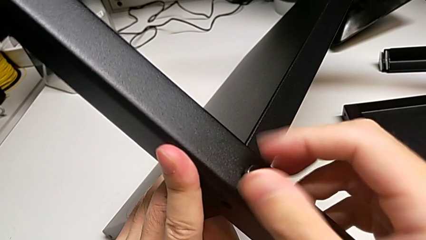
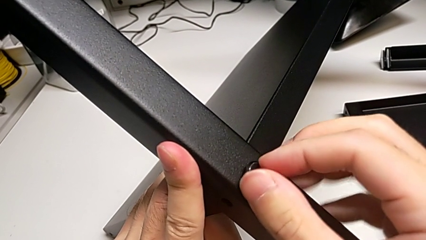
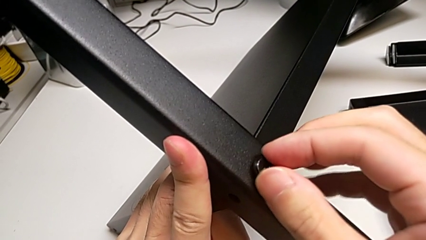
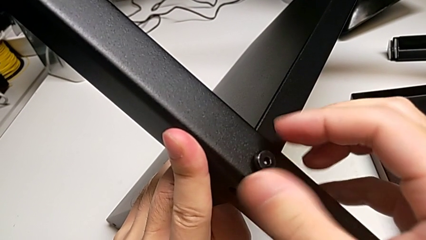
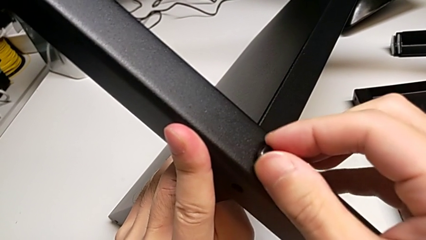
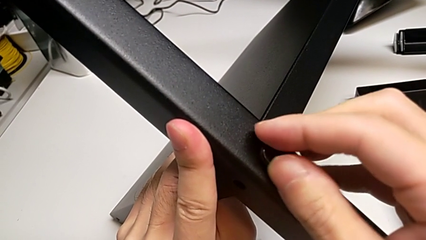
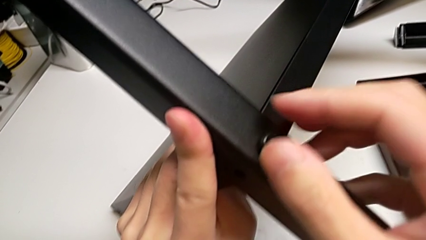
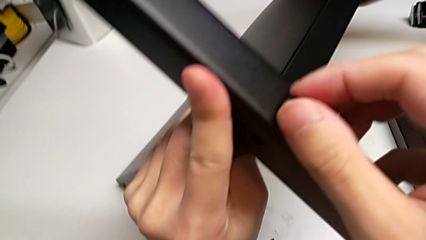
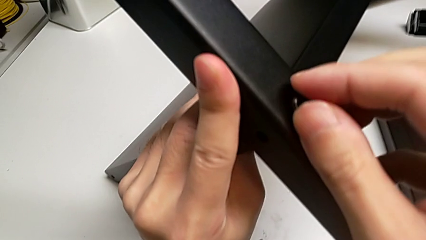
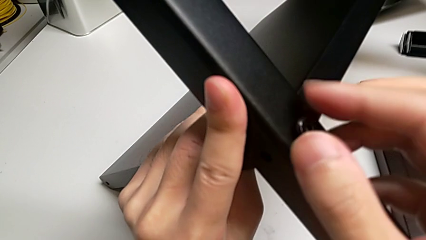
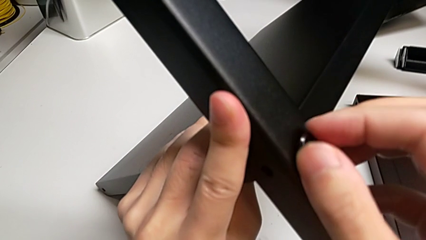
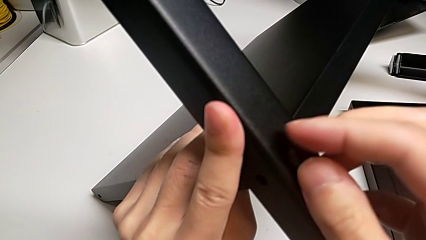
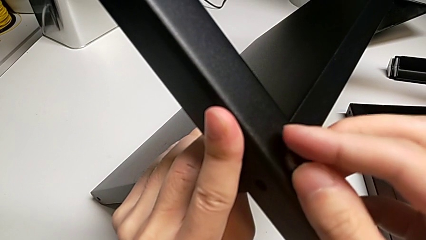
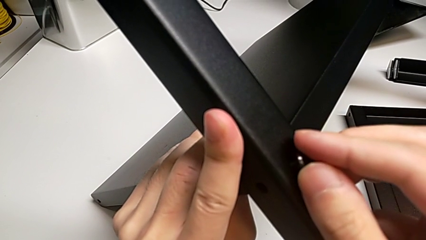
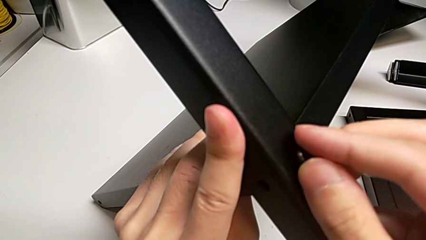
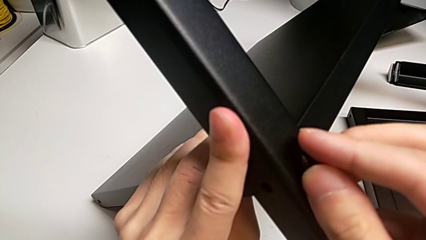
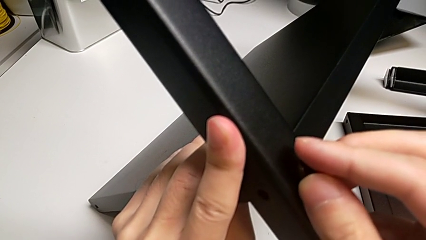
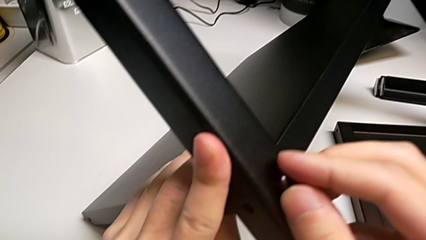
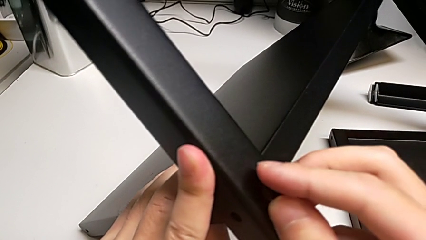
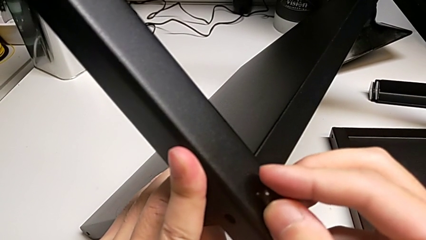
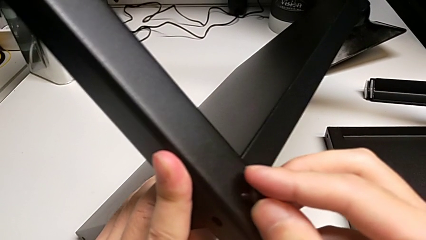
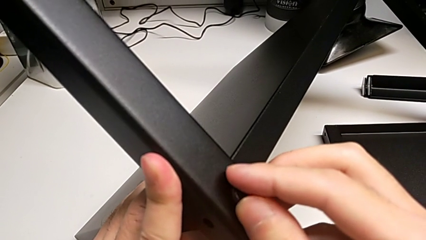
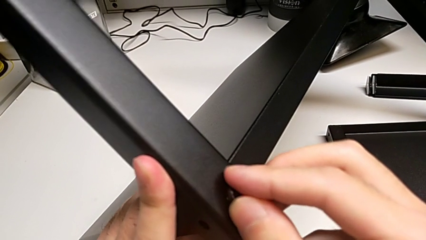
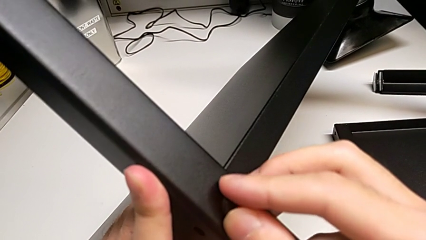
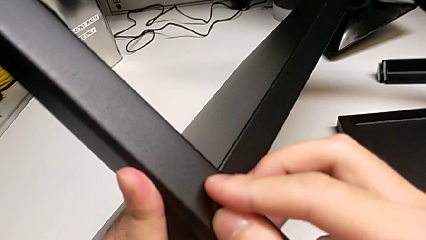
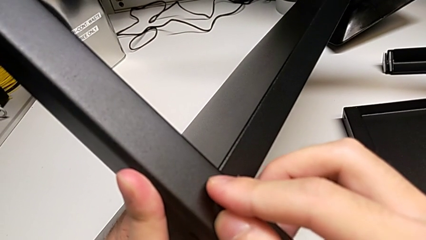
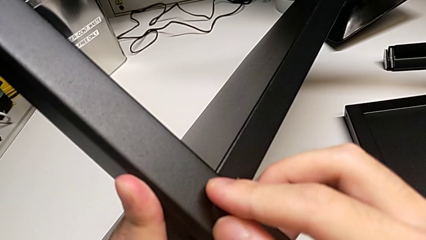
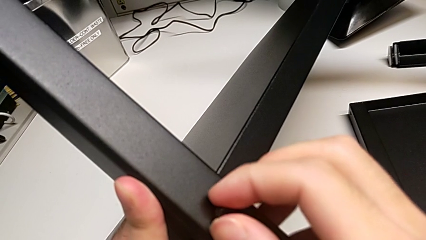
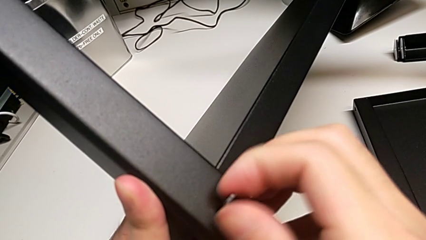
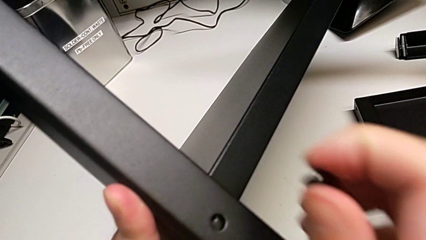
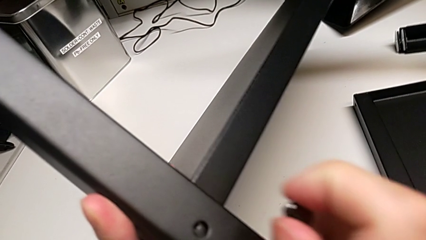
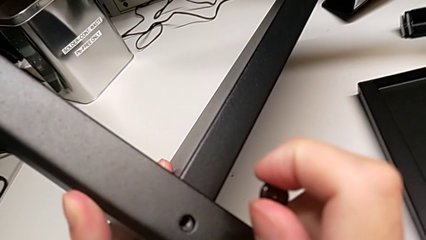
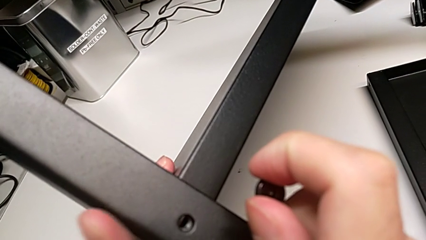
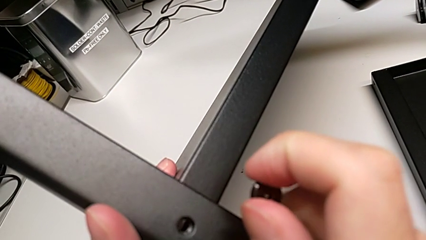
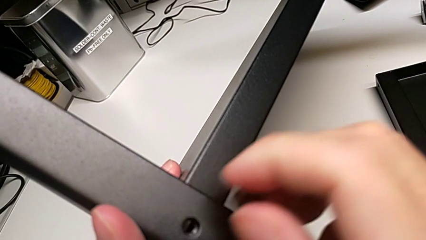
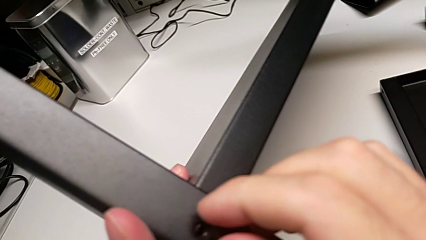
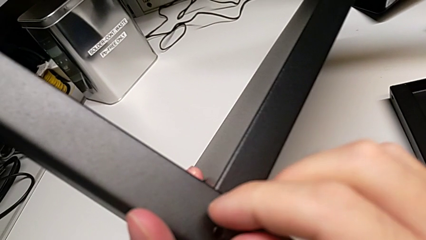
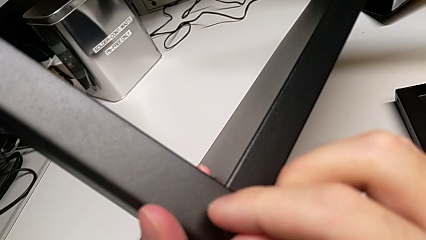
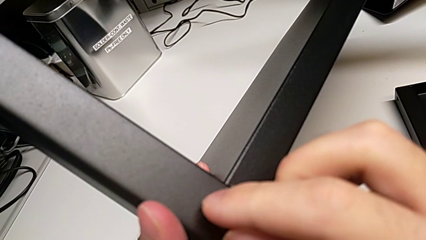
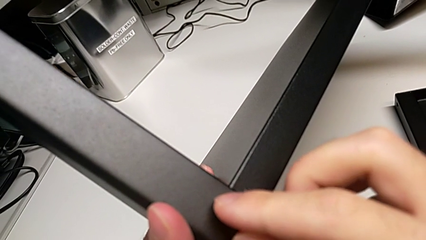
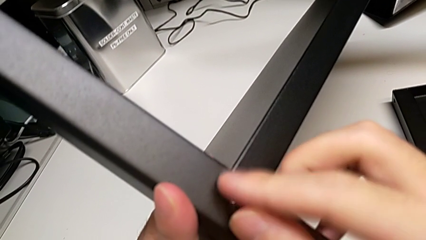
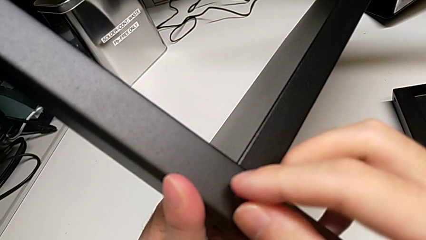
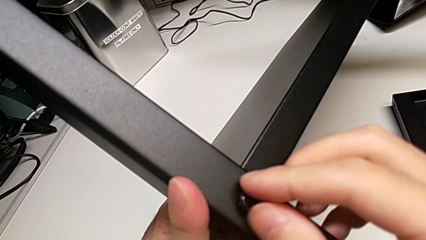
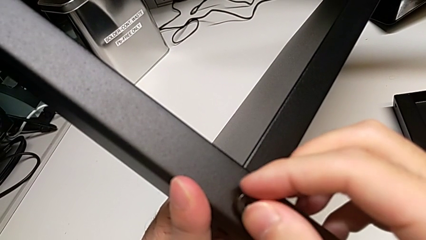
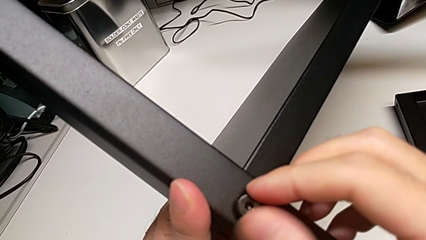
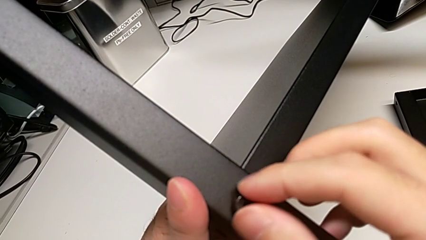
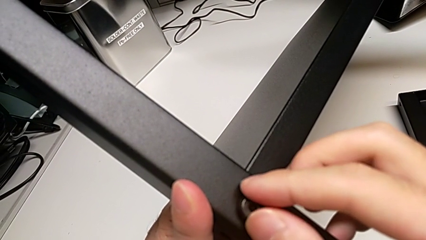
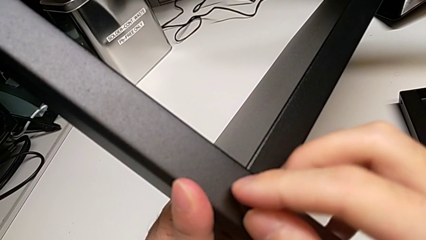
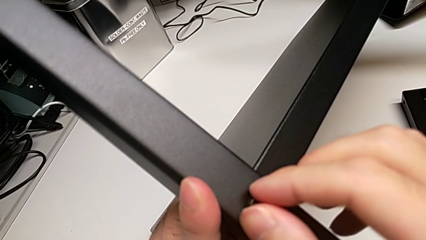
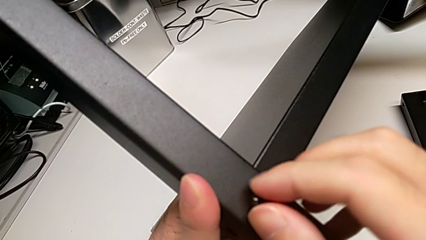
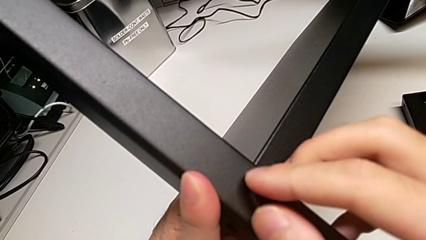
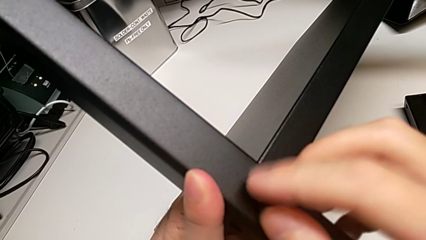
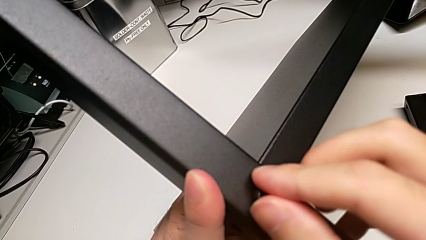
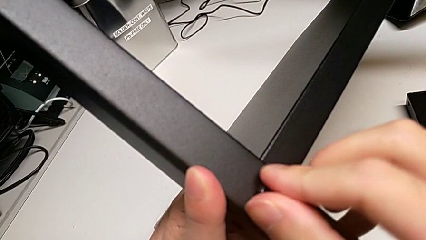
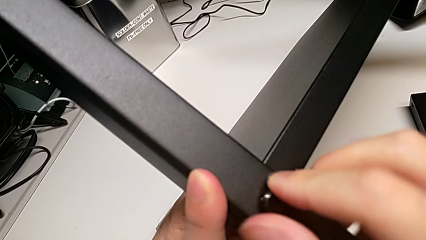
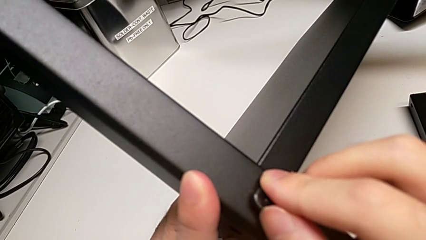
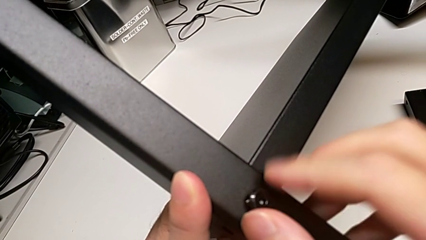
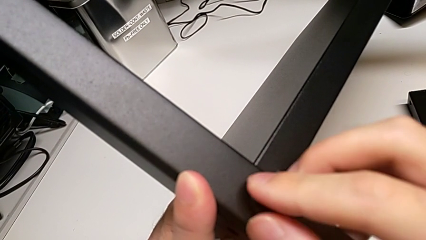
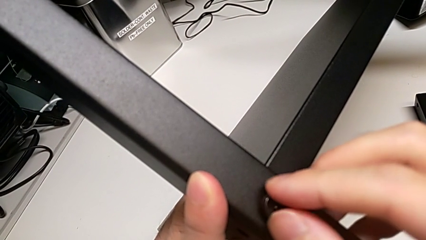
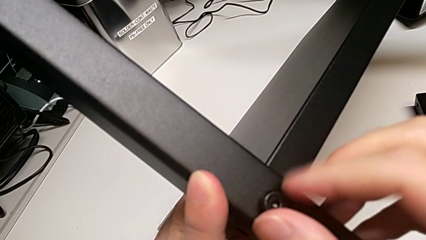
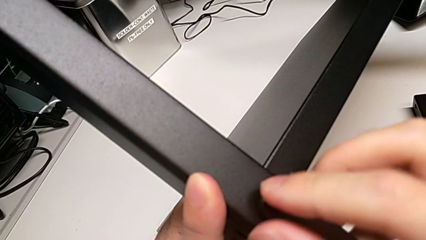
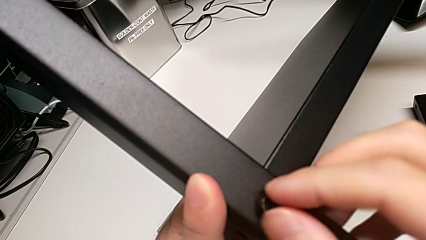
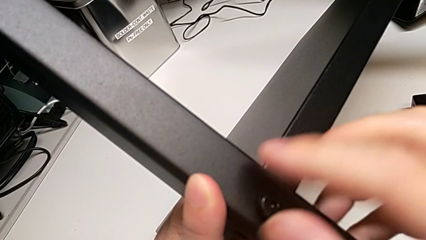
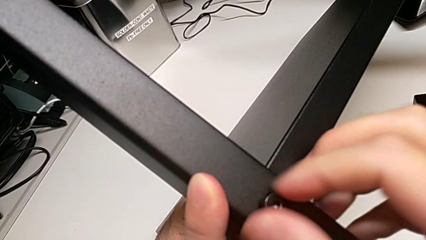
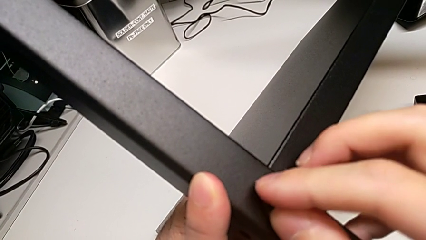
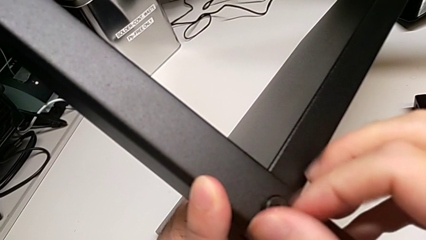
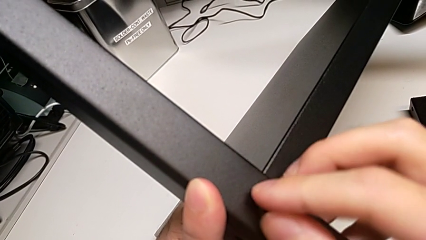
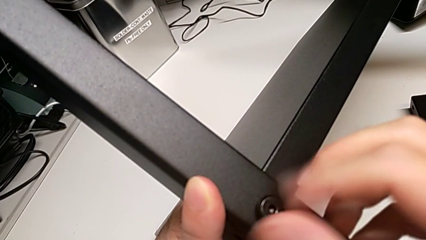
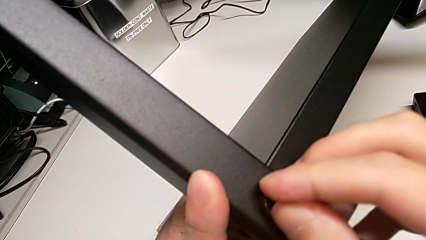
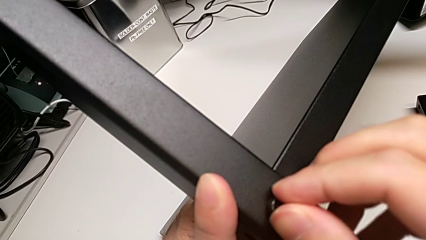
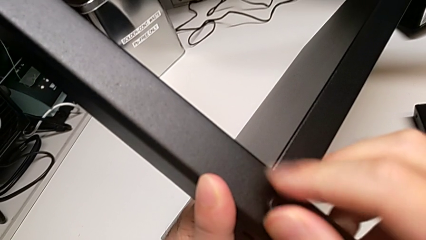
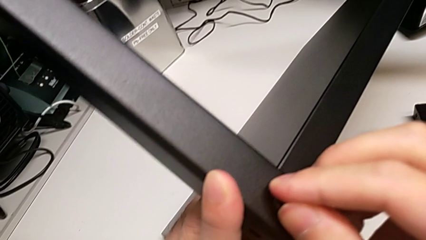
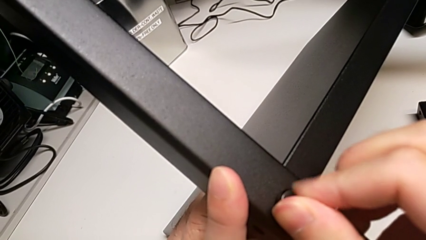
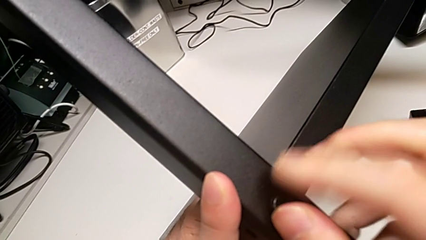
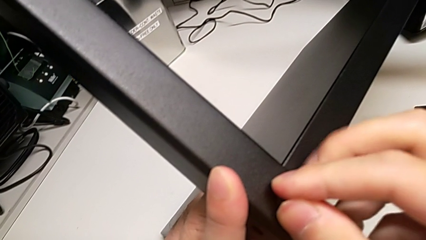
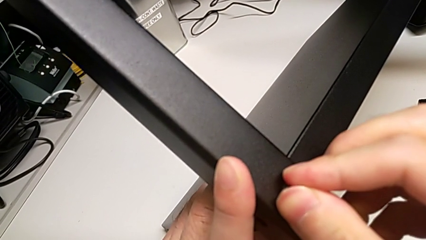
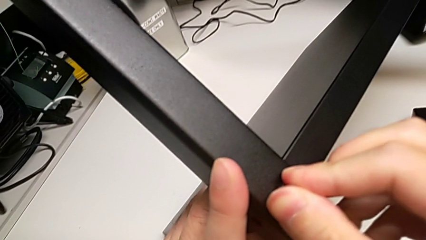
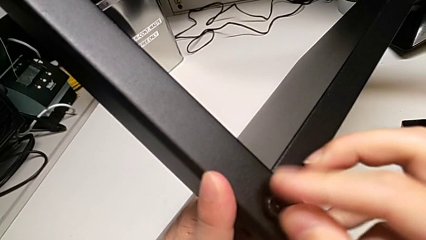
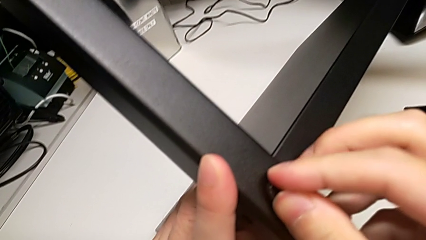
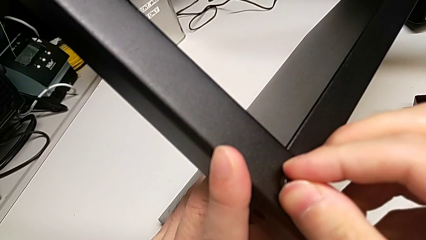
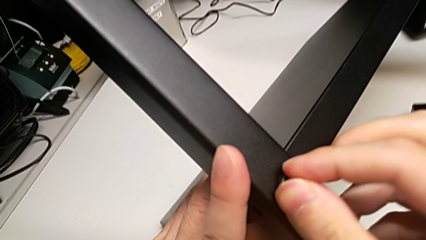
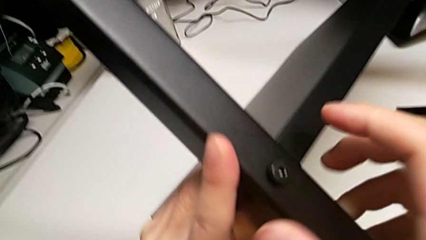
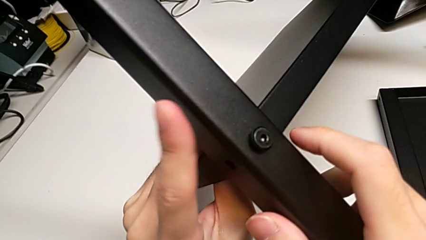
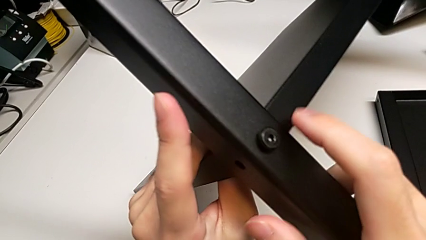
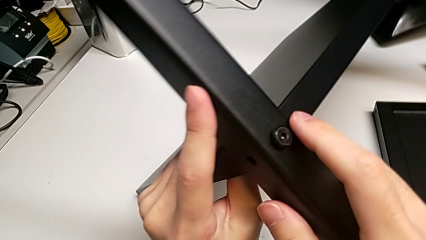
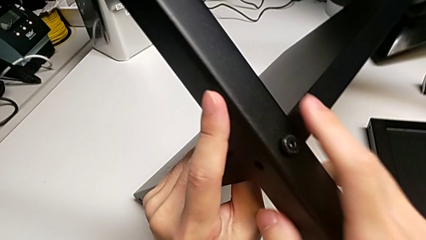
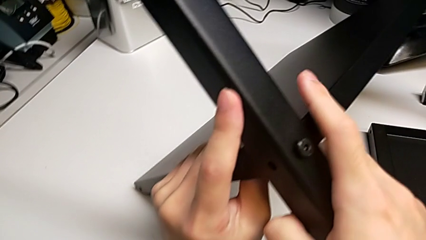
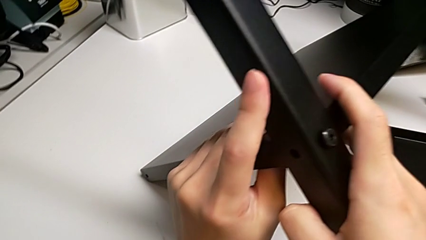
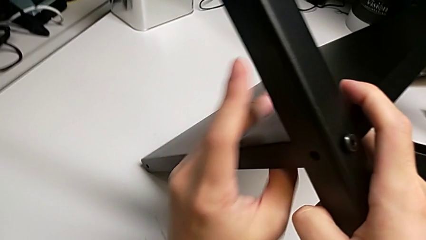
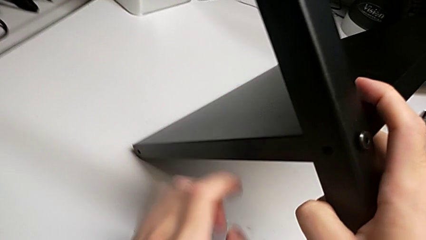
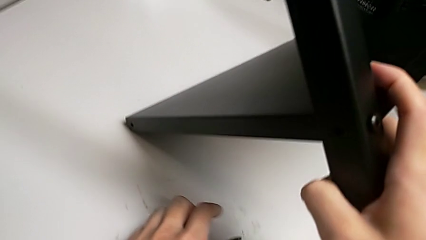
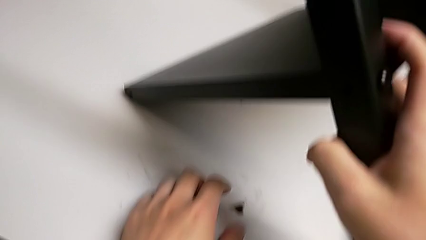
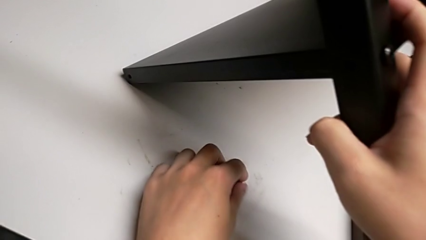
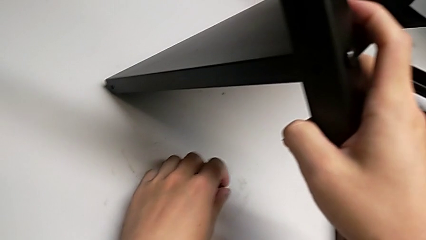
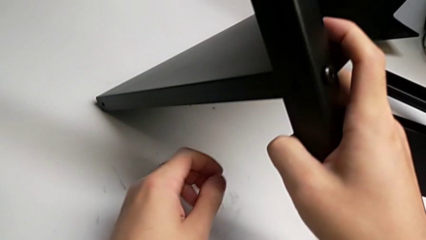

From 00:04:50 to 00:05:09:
The camera wearer is screwing the second leg into place. They wrongly screw the hex socket head, the screw not correctly inserted, pull the first hex socket head, insert it, wrongly screw the hex socket head and lift the second hex socket head.
